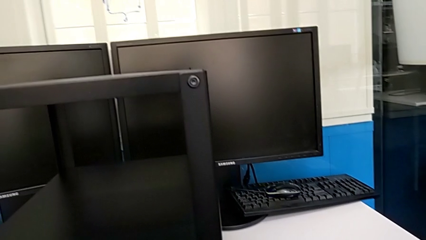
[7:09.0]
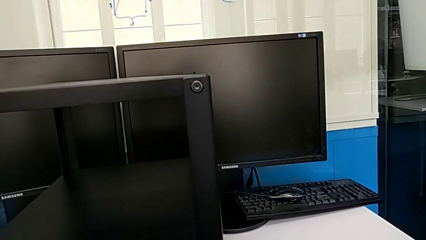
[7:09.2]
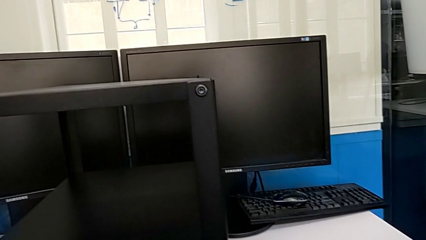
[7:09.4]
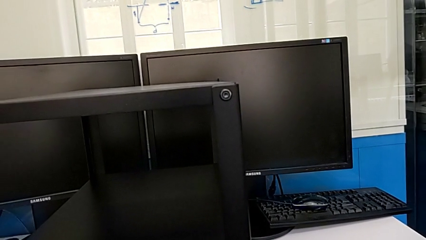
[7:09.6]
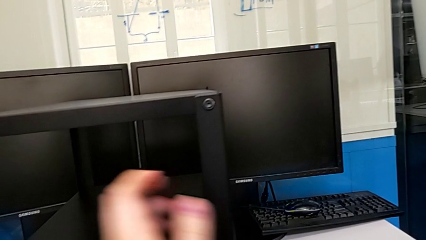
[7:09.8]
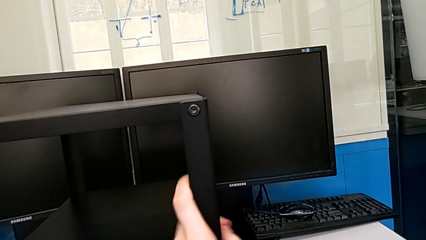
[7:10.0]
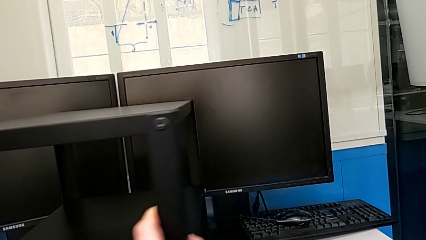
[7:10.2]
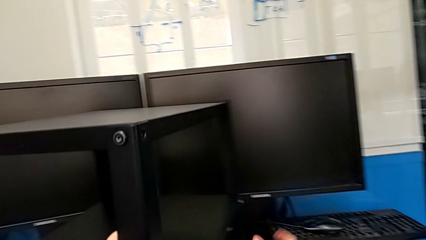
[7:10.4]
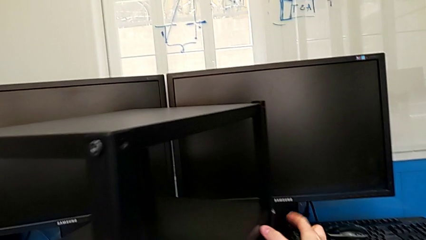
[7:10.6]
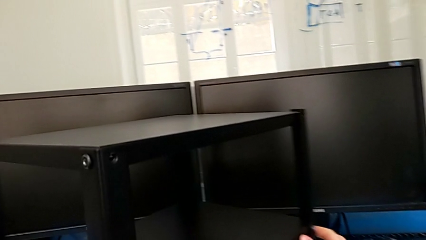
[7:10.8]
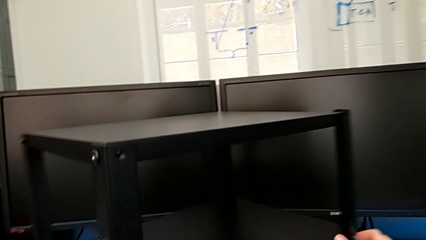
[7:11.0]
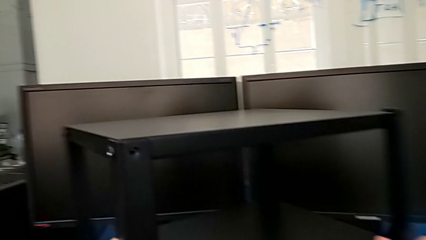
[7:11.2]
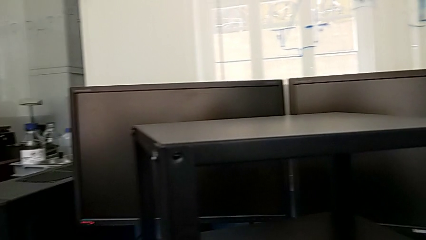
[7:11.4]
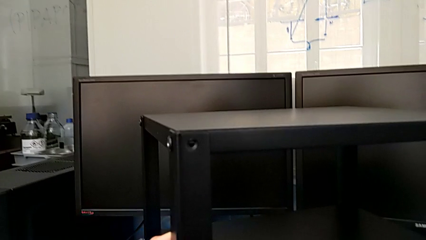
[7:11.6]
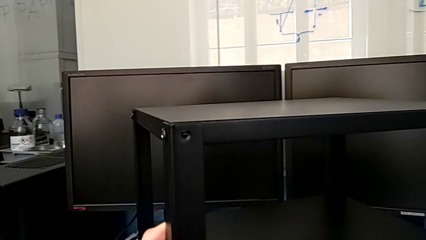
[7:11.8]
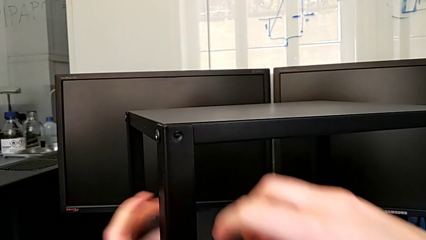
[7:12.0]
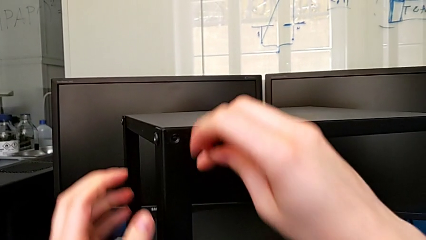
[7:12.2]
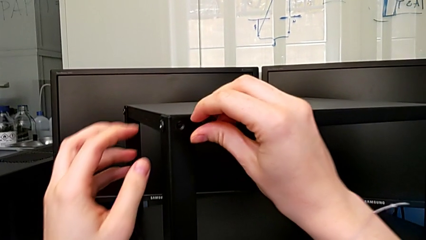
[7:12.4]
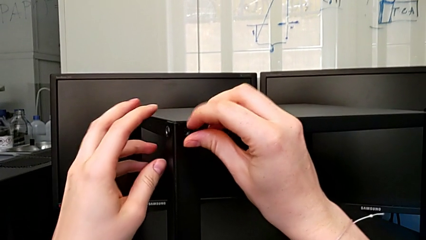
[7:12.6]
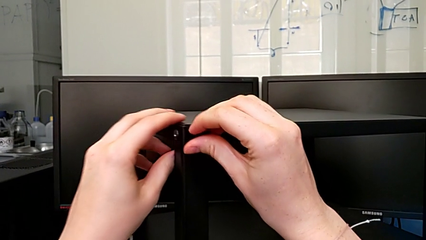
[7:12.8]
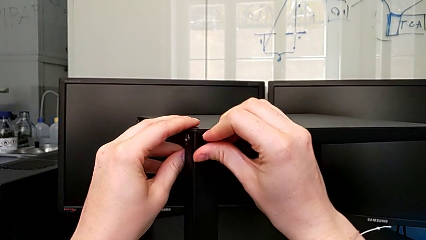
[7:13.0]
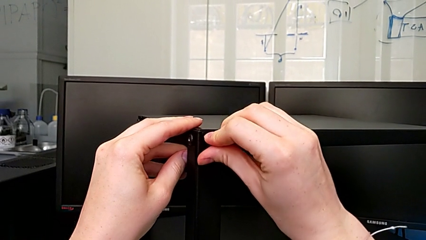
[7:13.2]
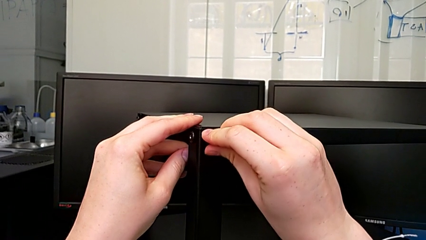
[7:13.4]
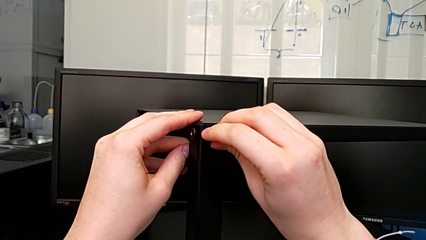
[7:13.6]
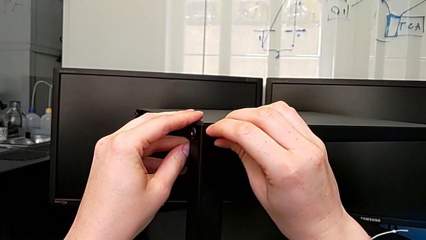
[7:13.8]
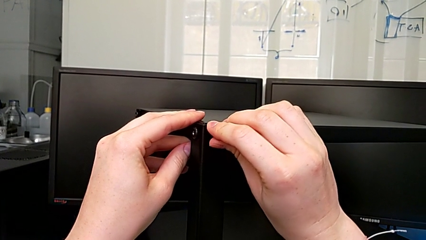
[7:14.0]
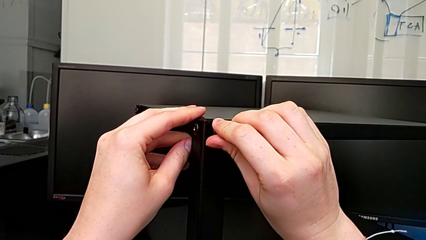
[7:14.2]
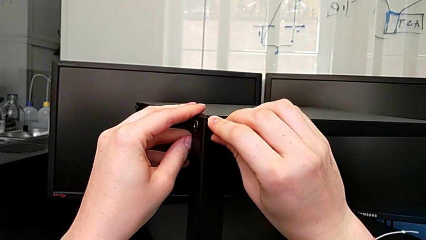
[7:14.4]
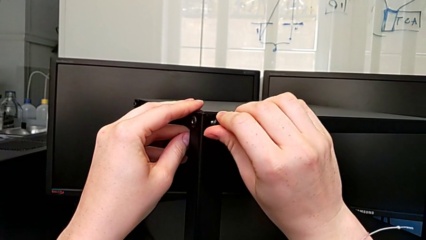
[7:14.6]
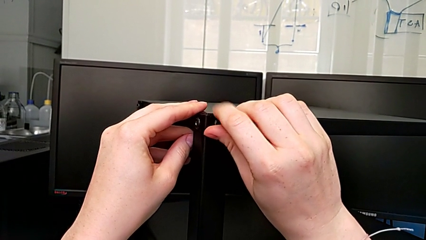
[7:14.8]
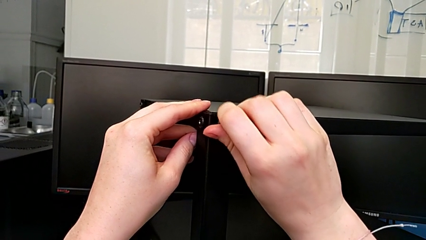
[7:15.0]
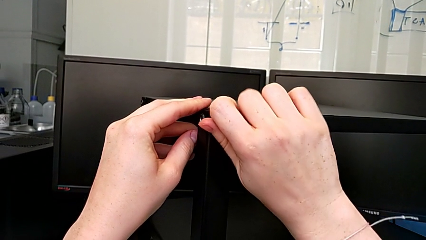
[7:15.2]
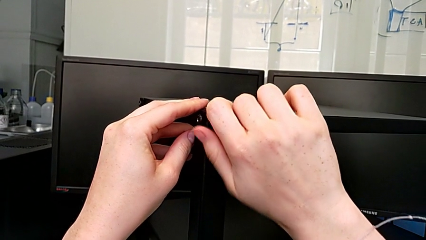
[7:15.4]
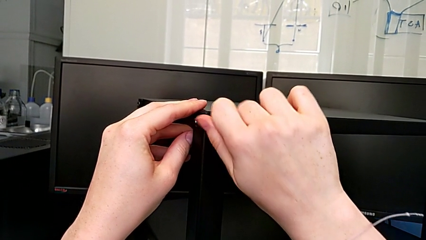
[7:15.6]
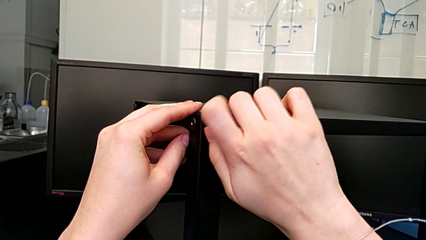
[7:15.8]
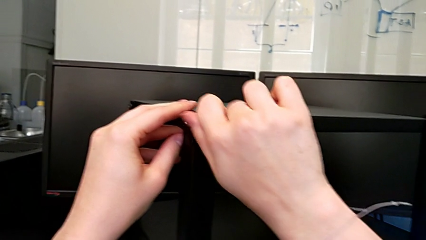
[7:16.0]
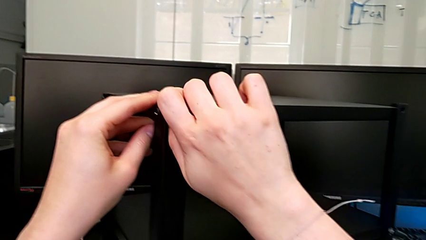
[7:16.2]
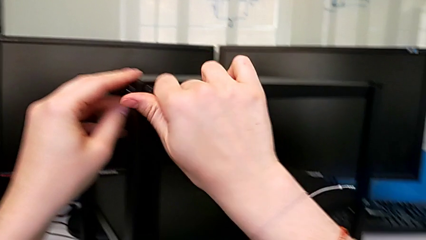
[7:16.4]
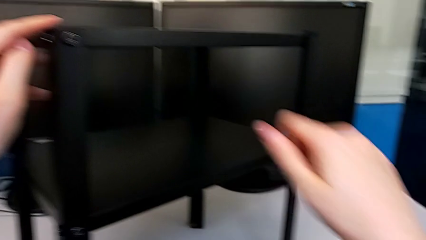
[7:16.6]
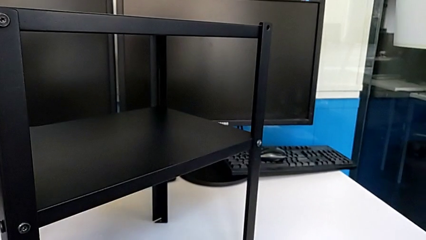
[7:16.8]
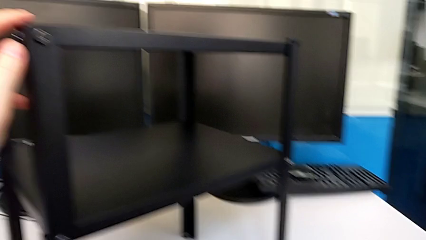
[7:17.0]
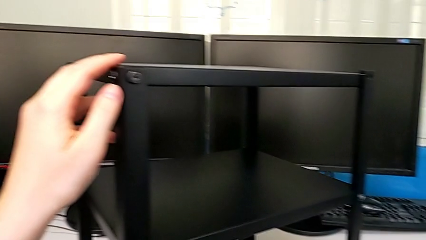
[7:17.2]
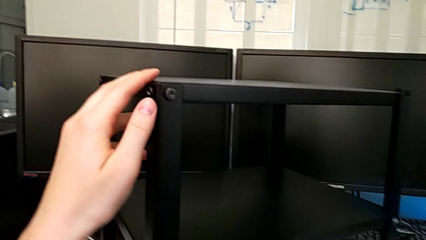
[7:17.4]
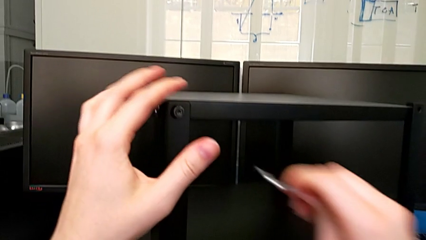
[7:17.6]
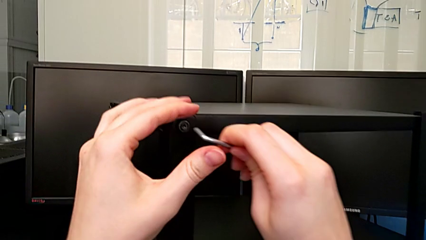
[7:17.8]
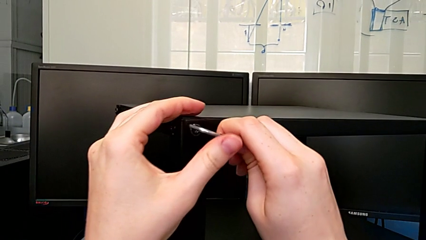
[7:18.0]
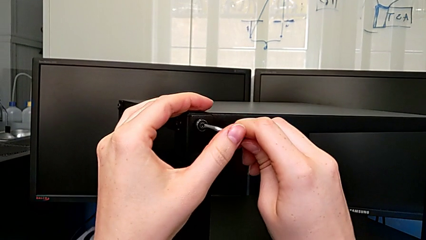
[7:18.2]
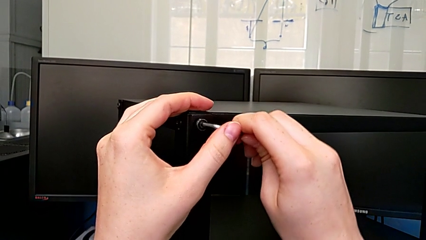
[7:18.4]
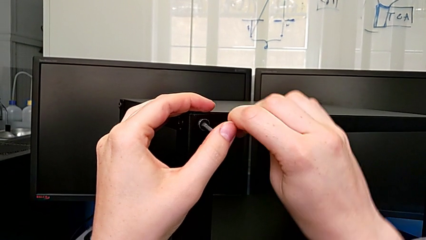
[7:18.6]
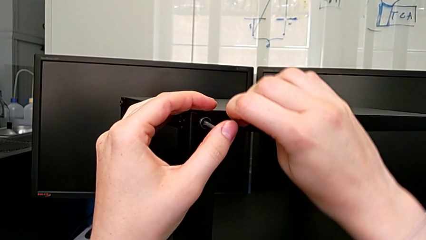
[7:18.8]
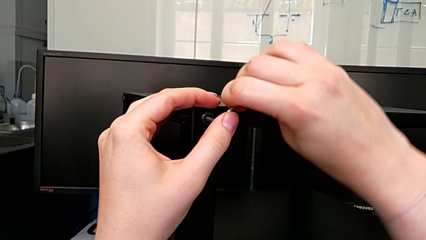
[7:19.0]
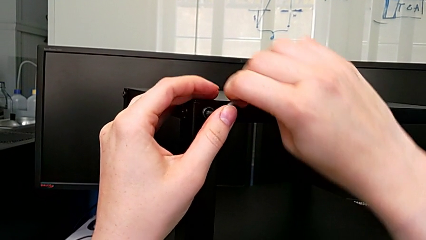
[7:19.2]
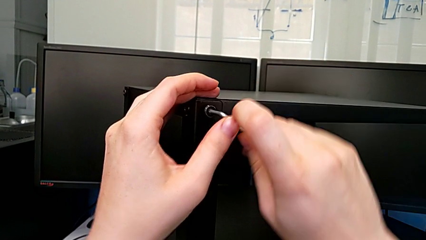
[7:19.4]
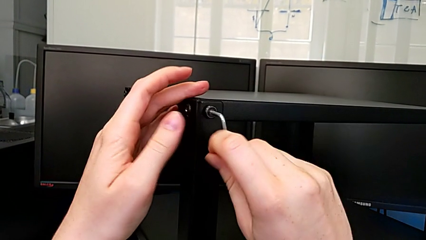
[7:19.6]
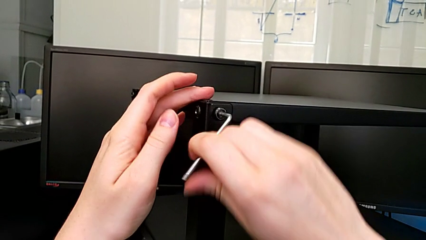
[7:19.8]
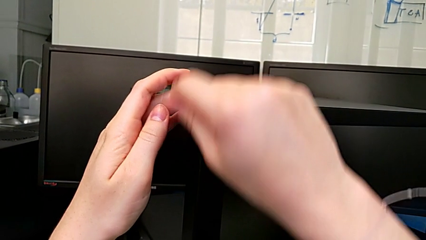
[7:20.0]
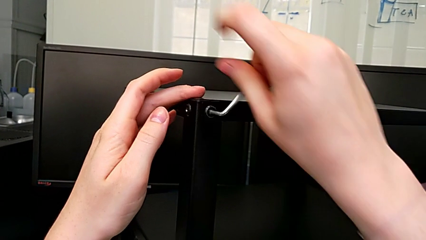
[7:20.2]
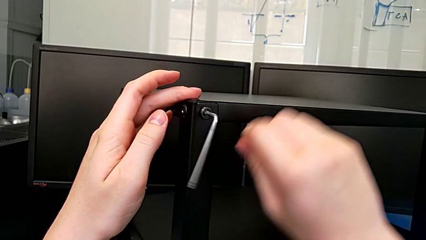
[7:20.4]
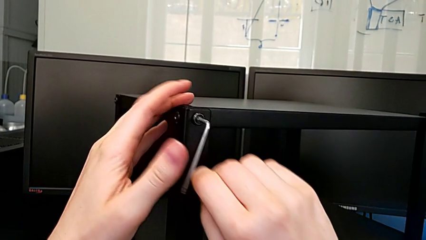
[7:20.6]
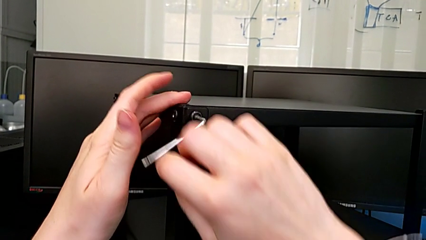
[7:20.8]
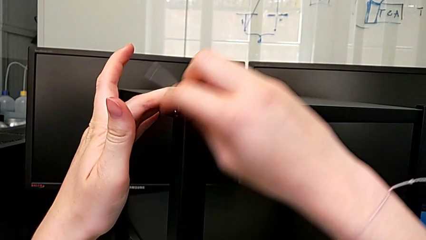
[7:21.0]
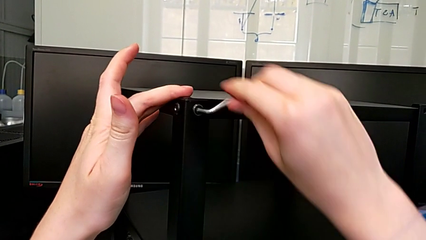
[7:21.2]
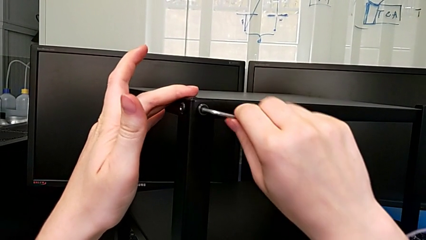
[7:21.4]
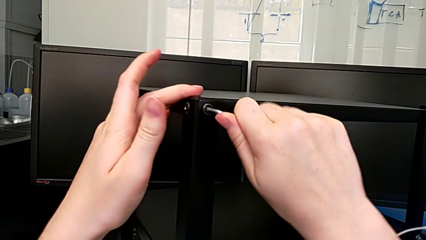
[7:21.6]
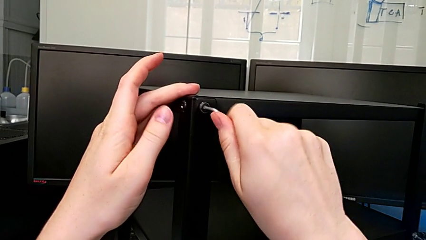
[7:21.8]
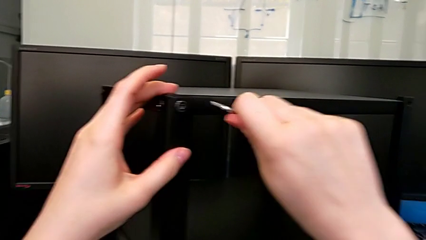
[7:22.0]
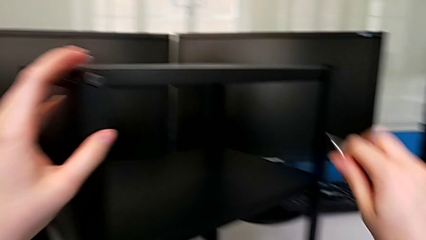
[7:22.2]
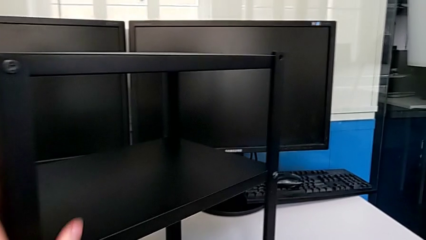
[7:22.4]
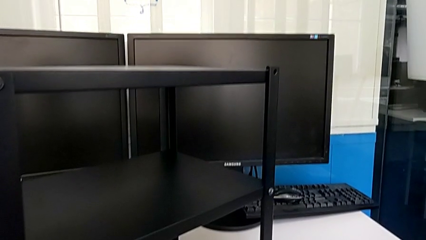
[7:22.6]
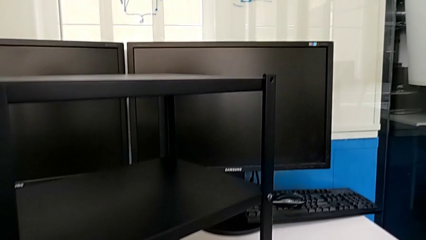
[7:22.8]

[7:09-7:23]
The camera wearer is screwing the top shelf to the third leg. They rotate the tray, insert the second hex socket head, grab the Allen wrench, screw the second hex socket head and drop the Allen wrench.

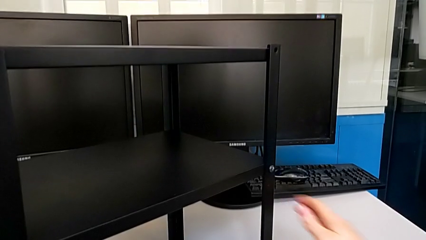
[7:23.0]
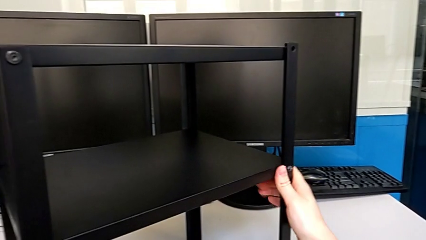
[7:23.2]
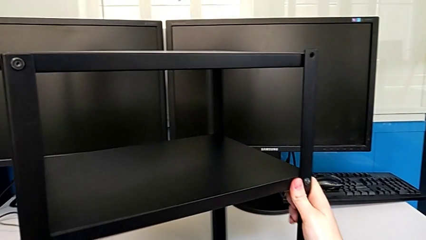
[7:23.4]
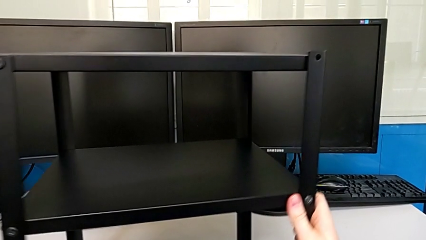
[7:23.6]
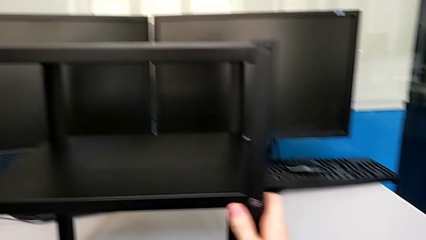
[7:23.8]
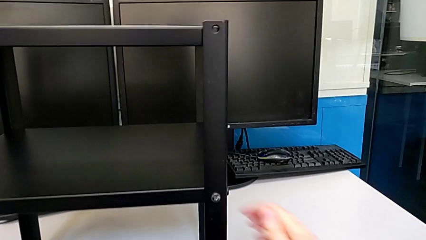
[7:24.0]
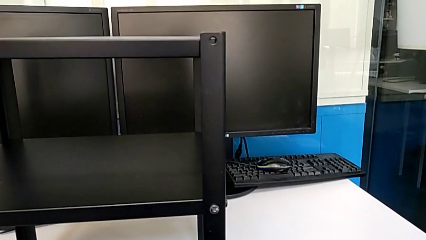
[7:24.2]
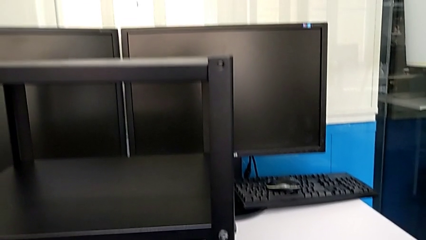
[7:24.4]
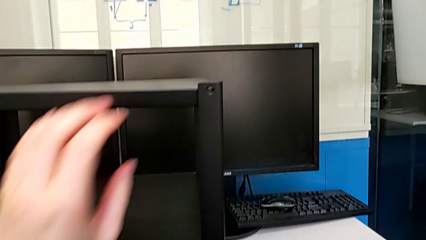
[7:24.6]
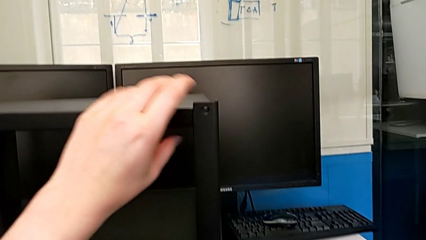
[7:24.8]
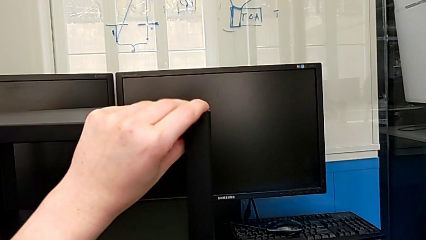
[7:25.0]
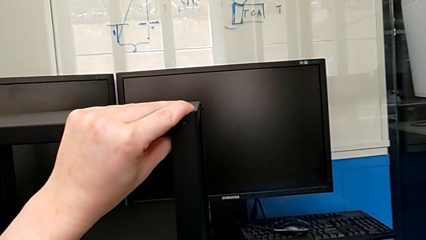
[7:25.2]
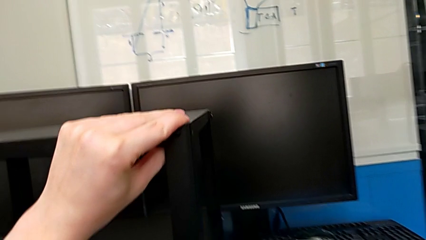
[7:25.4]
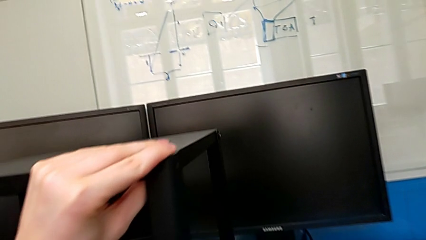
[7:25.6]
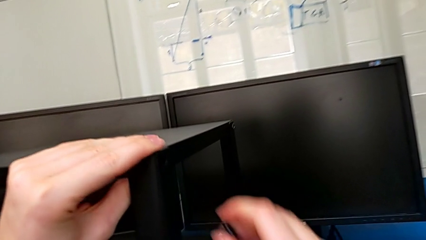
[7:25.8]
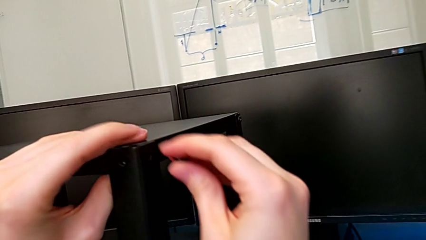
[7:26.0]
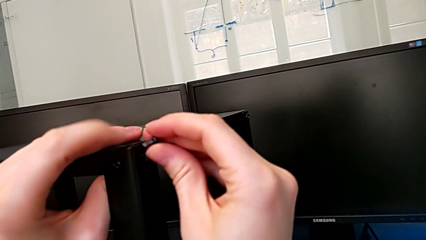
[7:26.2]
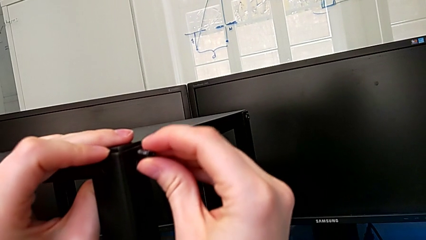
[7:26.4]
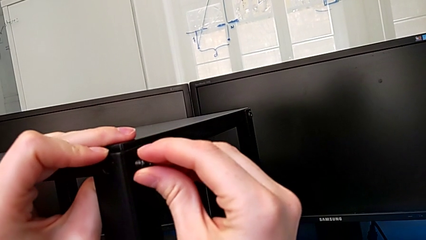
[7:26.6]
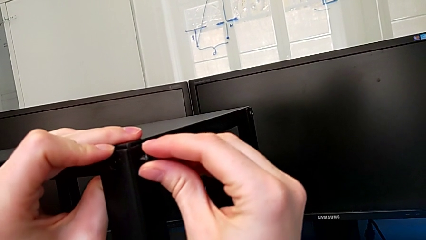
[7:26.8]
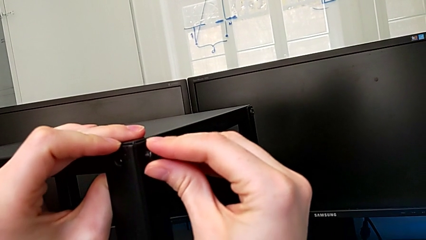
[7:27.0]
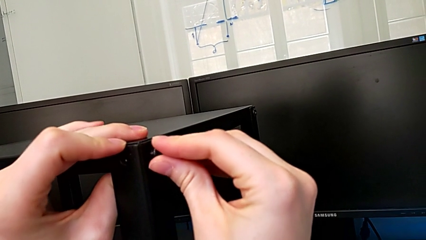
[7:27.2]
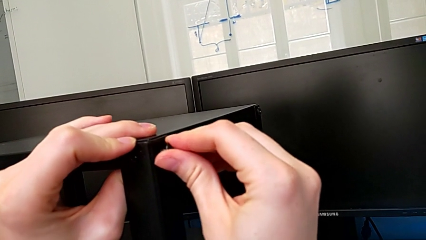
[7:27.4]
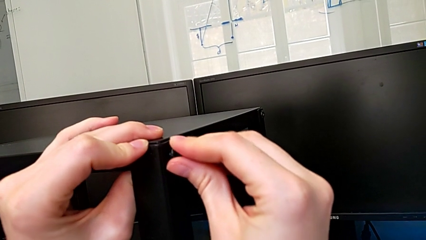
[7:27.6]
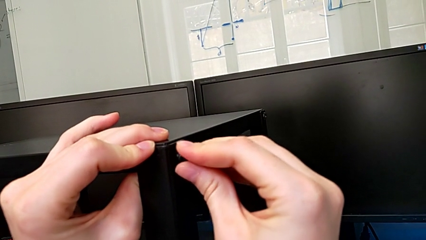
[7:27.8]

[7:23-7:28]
The camera wearer is screwing the top shelf to the fourth leg. They rotate the tray, grab the first hex socket head and begin to insert it.
